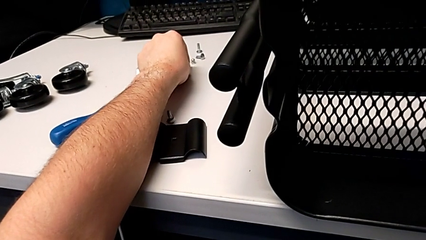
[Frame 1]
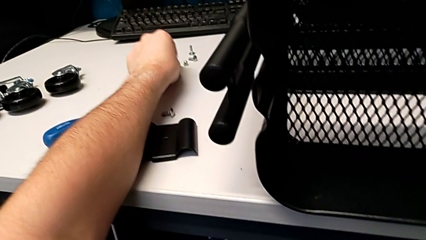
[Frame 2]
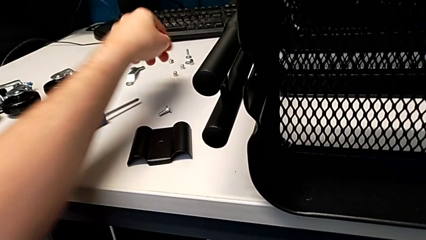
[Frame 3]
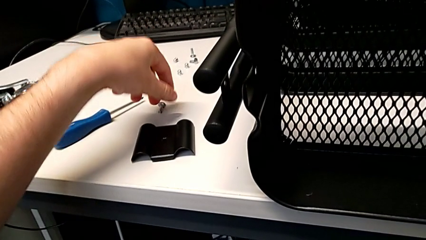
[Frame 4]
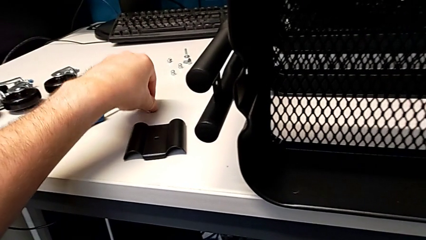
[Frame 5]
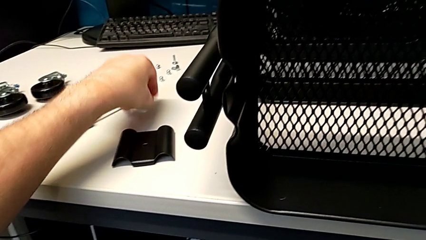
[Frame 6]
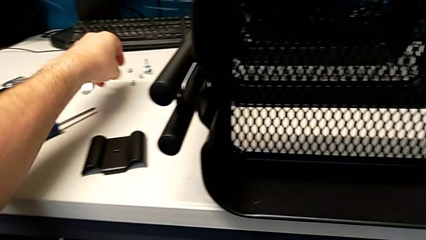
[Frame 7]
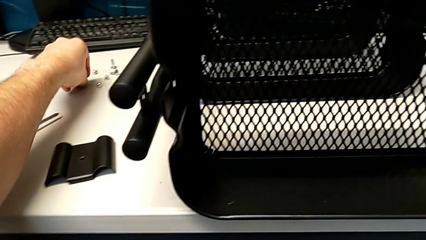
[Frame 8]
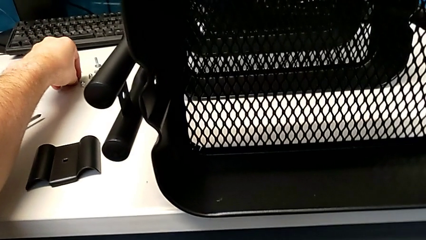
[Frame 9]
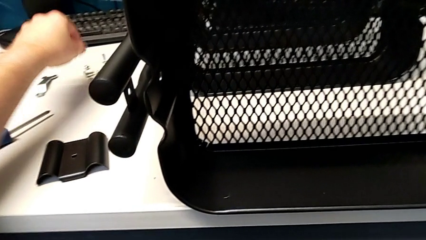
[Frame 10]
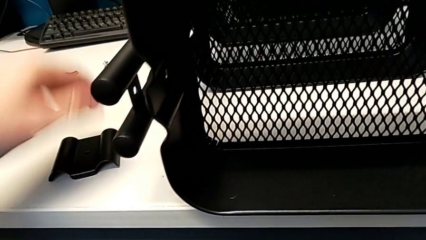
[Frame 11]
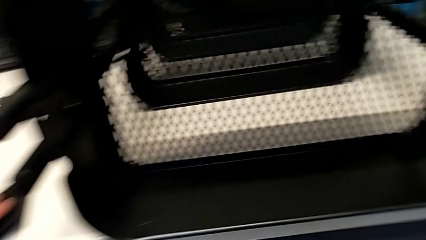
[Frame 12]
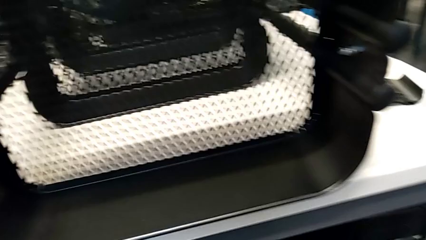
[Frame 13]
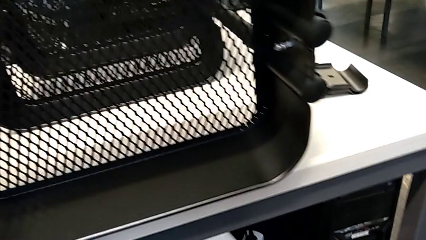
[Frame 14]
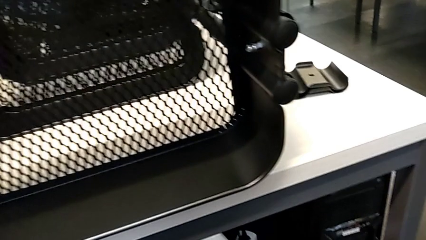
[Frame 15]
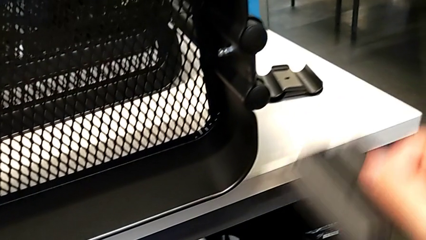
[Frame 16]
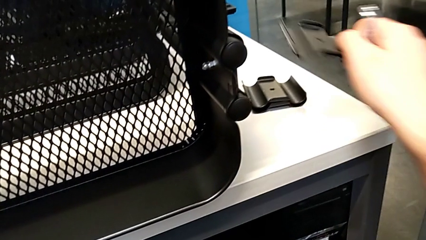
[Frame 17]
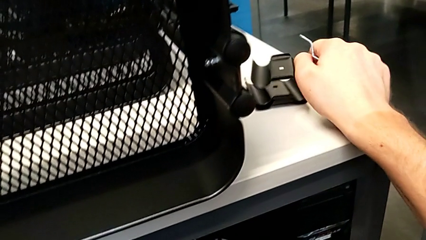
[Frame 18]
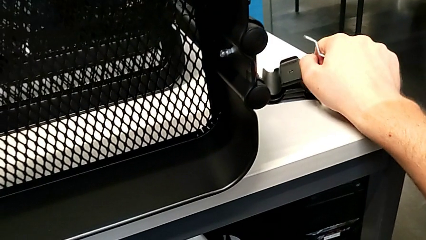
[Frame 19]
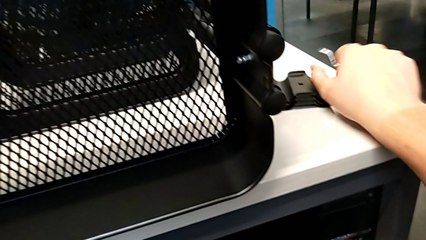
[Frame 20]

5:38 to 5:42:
The camera wearer is unscrewing the left bracket of the top tray. They place the third hexagon cap nut, grab it, grab the third bracket and place it.

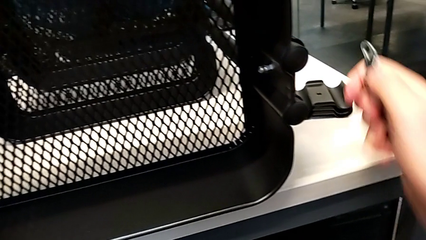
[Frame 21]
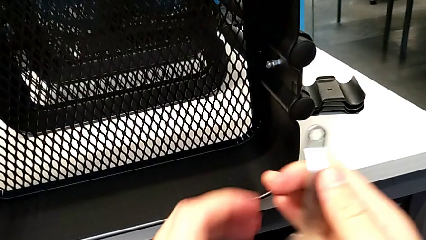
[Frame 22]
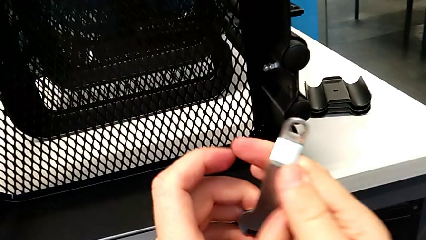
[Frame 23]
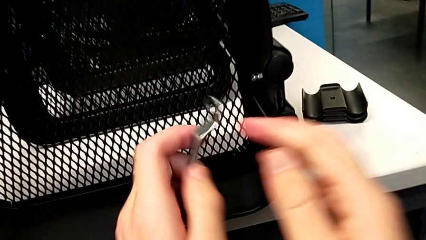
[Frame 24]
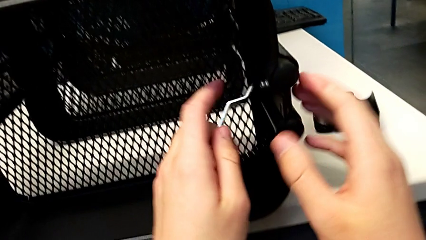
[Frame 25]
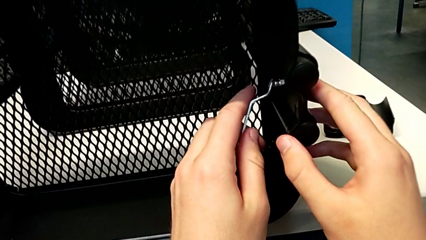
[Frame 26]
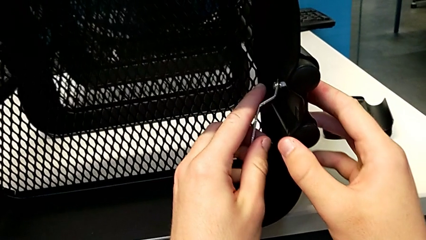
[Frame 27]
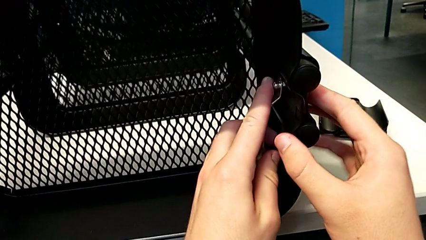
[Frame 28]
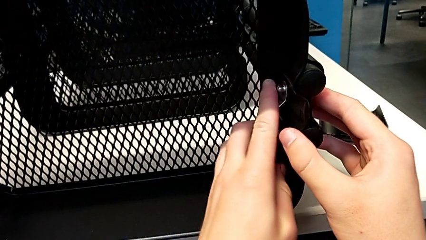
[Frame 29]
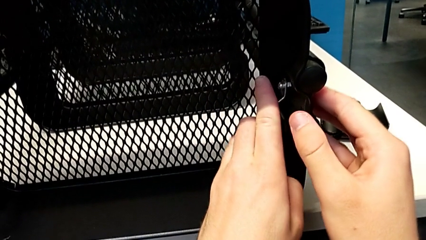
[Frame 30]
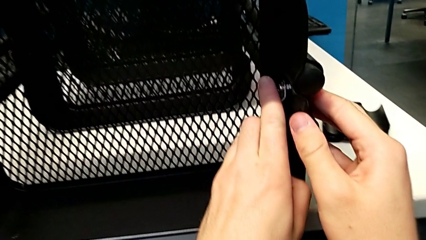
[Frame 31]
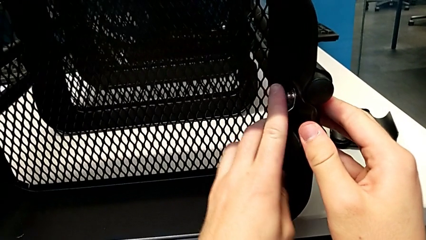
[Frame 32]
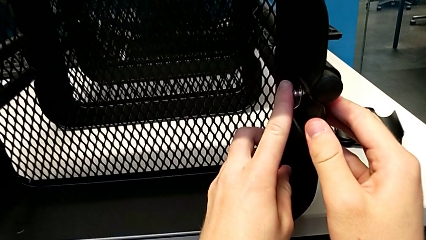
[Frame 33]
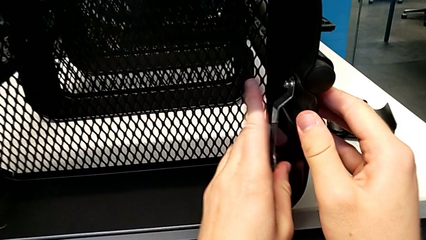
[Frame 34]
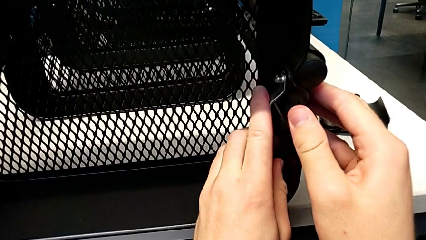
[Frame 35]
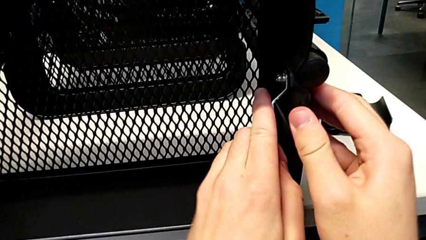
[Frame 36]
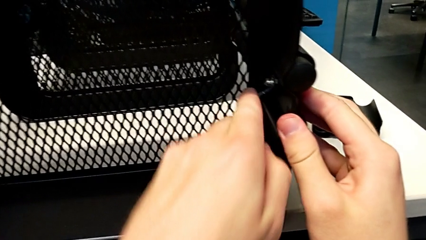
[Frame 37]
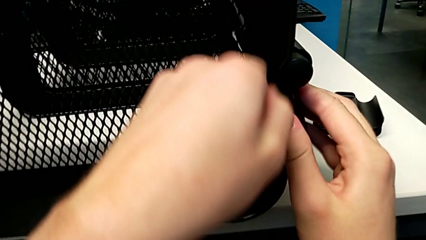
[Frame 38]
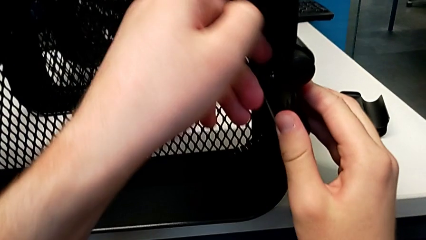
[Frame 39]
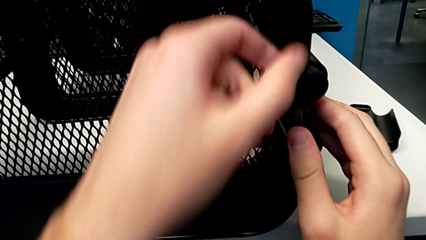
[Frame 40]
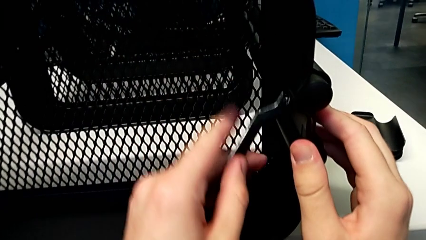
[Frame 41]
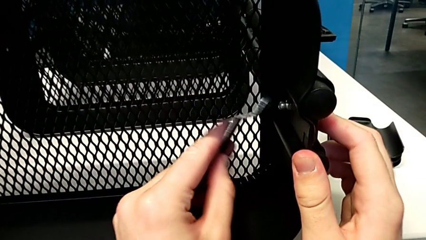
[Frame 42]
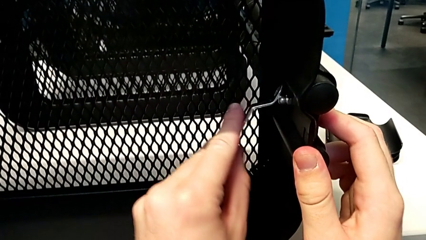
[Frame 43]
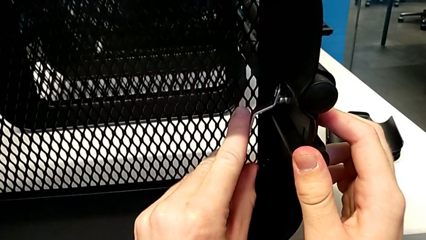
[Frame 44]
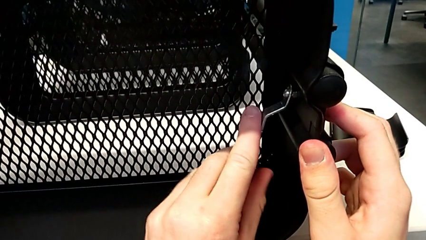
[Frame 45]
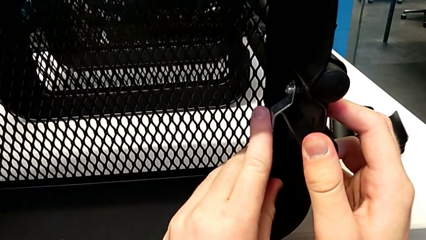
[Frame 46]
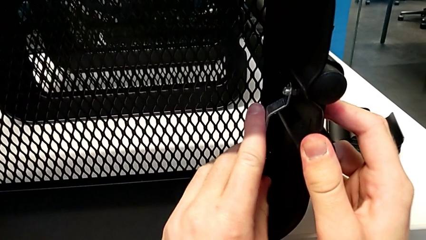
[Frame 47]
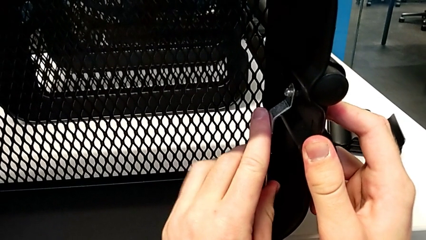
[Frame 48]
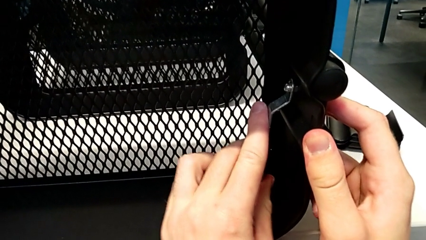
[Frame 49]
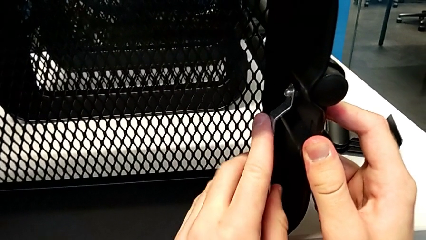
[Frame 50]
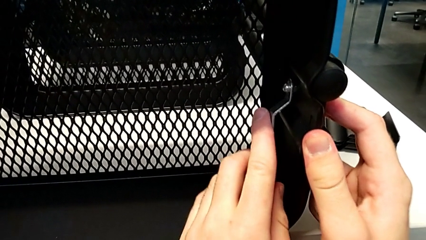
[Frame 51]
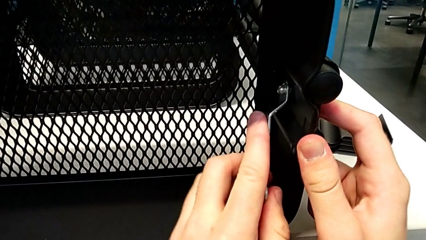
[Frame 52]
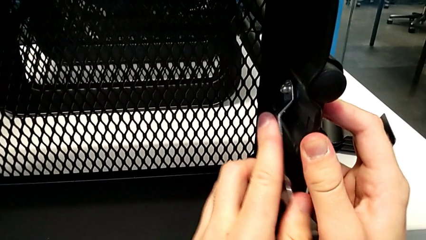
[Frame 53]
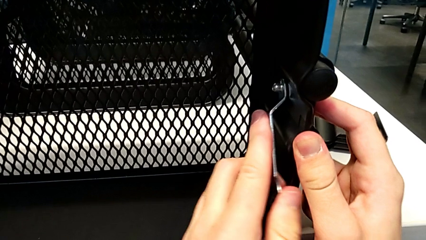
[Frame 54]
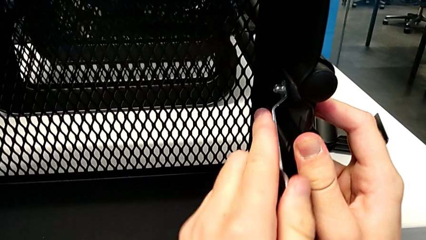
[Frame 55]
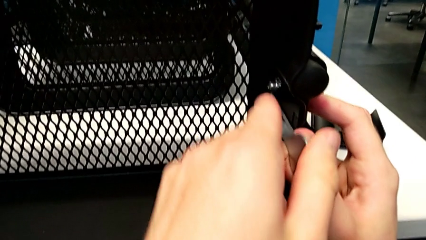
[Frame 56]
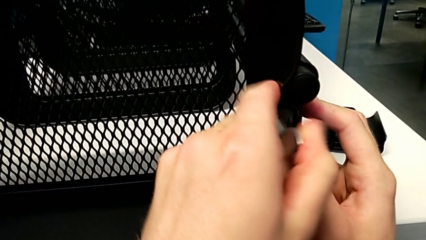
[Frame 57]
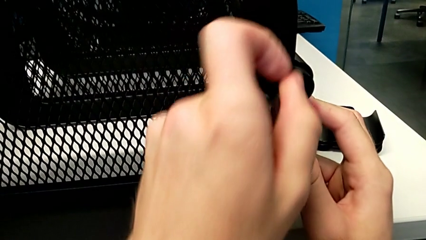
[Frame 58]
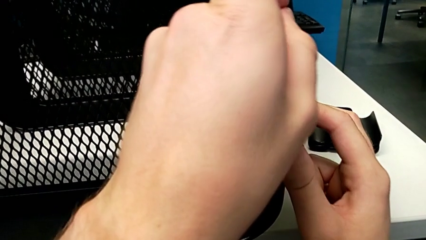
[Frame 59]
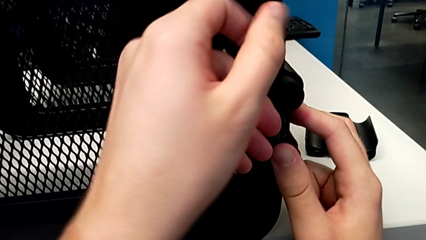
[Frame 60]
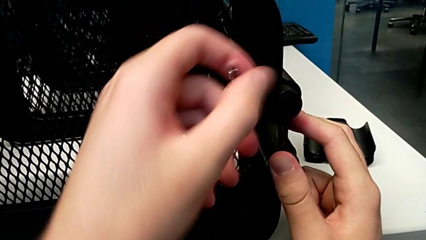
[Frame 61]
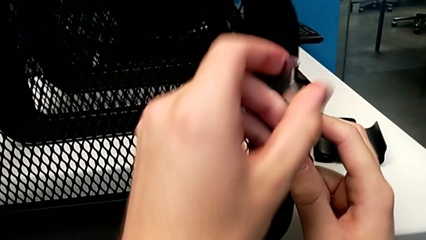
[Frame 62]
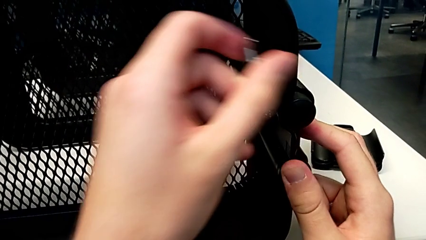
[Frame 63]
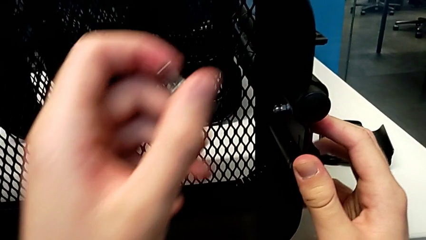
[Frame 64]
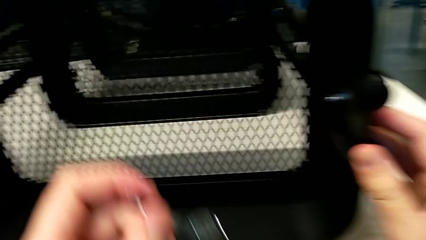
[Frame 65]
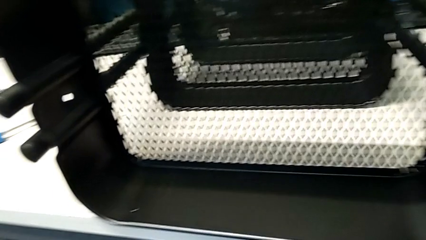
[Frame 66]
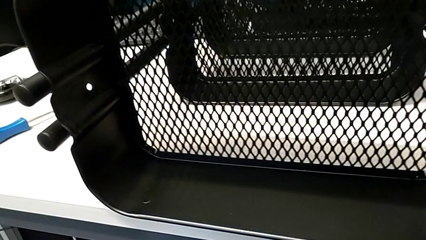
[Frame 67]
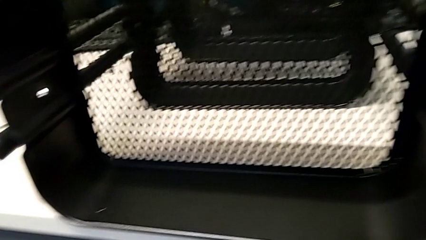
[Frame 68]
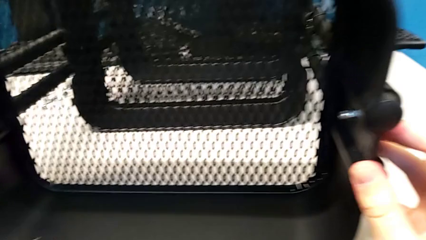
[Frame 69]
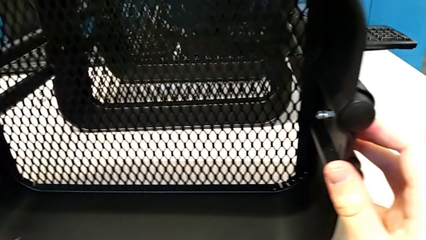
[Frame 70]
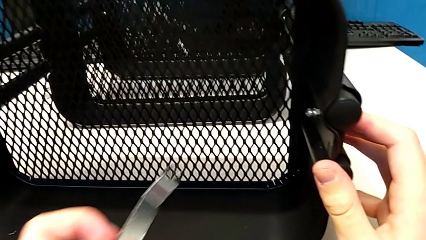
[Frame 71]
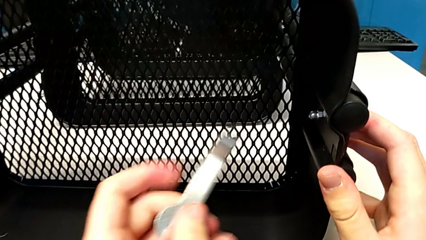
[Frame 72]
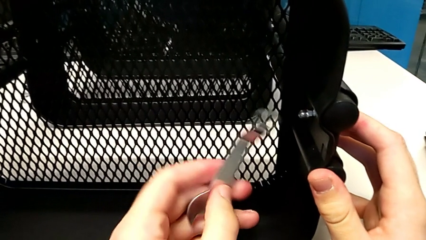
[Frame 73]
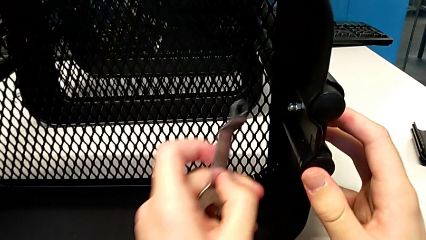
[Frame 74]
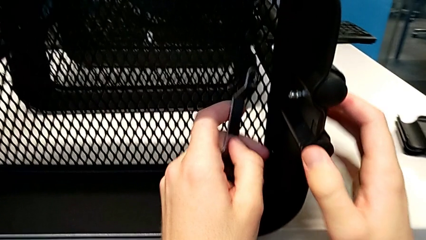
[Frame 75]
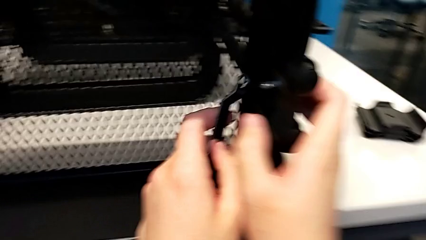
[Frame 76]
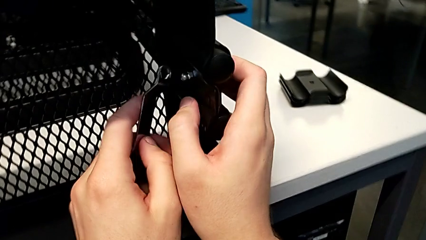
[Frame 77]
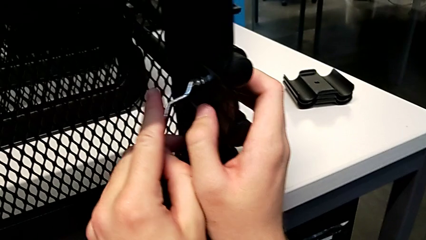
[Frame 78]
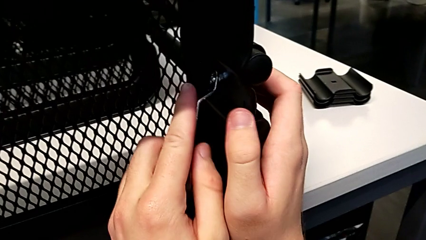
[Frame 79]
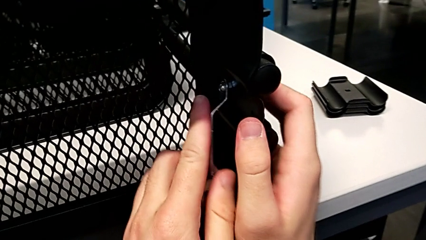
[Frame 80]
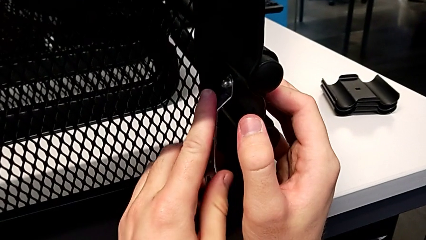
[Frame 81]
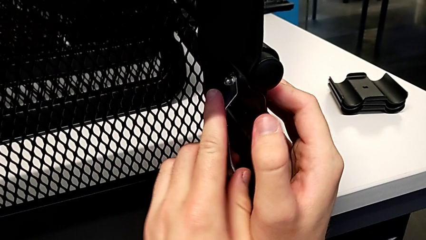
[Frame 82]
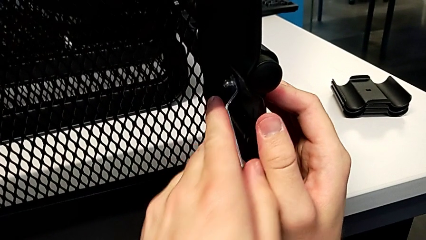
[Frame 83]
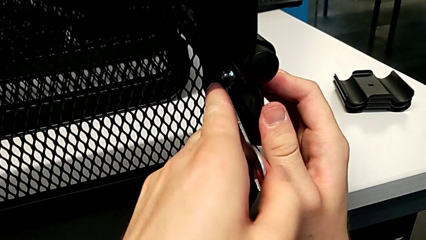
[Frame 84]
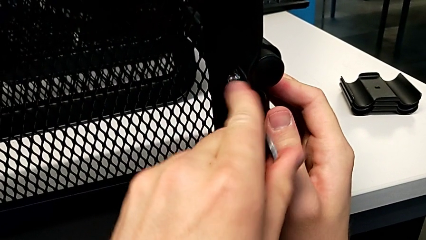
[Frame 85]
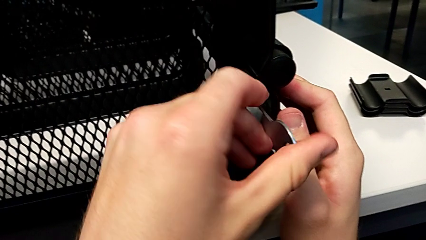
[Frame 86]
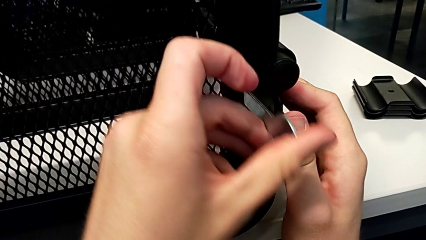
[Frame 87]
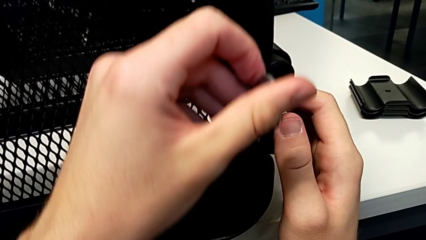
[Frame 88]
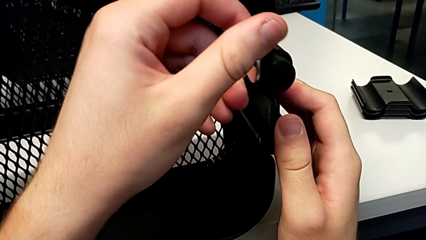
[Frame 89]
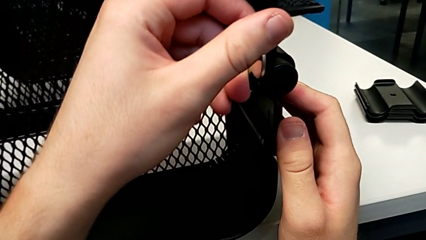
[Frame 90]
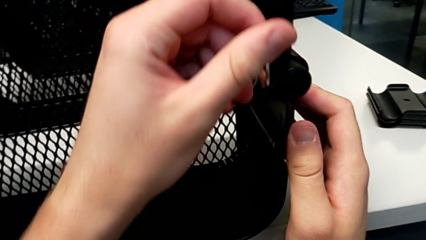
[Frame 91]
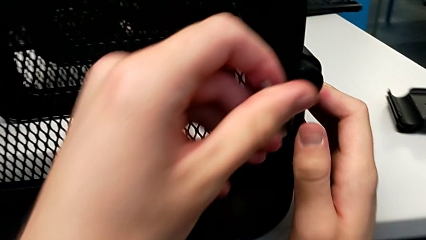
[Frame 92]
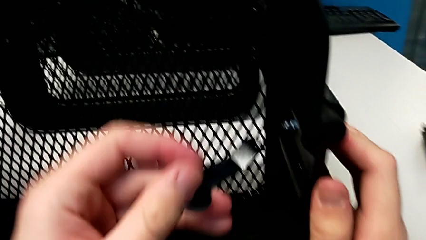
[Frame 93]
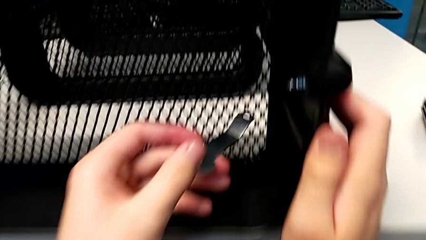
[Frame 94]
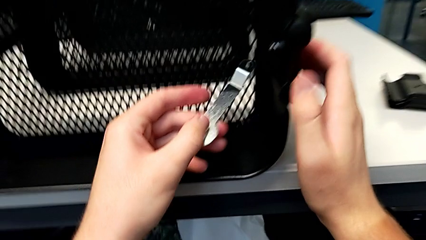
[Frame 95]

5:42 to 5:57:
The camera wearer is unscrewing the right bracket of the top tray. They grab the hexagonal wrench, insert the fourth hexagon cap nut, wrongly unscrew the hexagon cap nut, withdraw the hexagonal wrench, approach the fourth hexagon cap nut, insert the hexagonal wrench and wrongly unscrew the hexagon cap nut.
